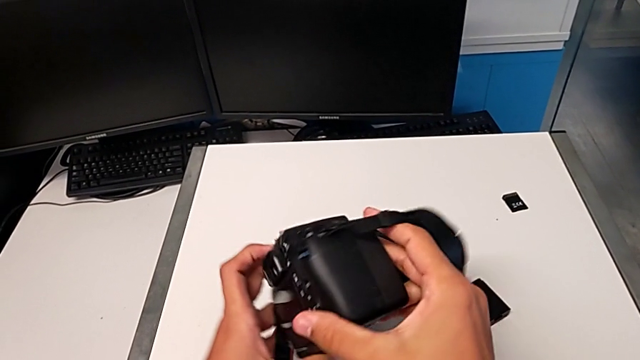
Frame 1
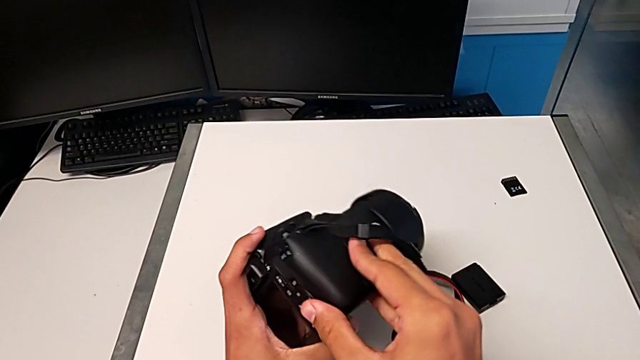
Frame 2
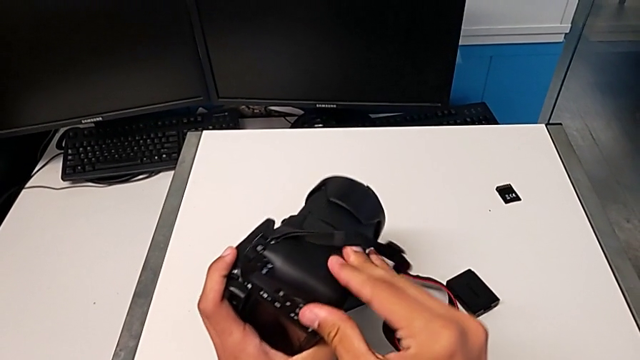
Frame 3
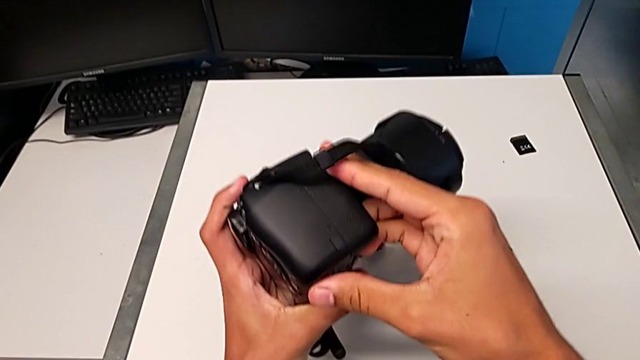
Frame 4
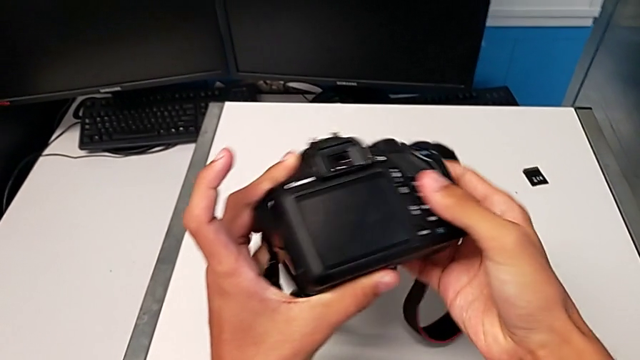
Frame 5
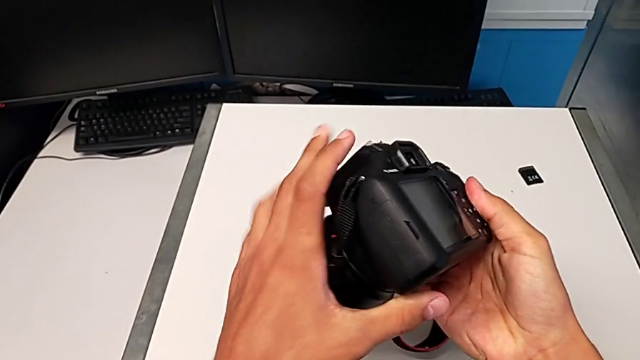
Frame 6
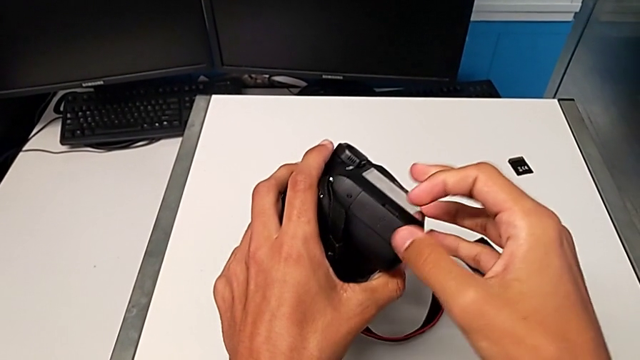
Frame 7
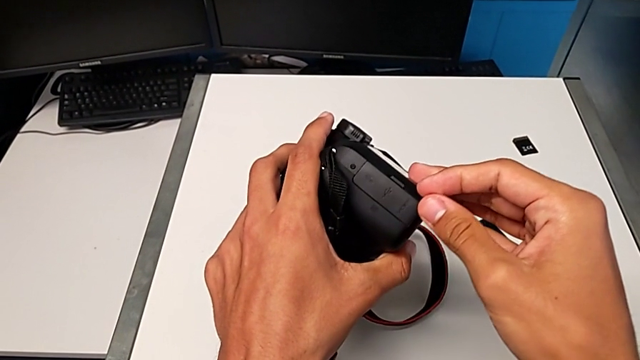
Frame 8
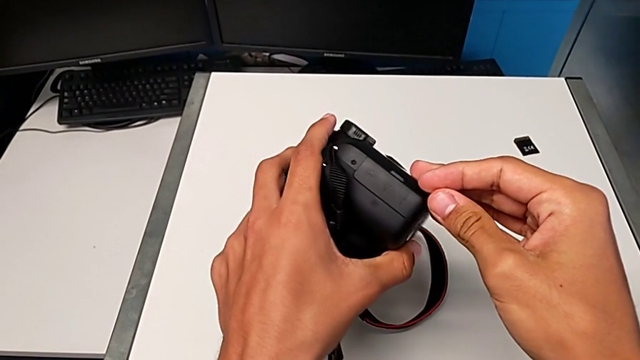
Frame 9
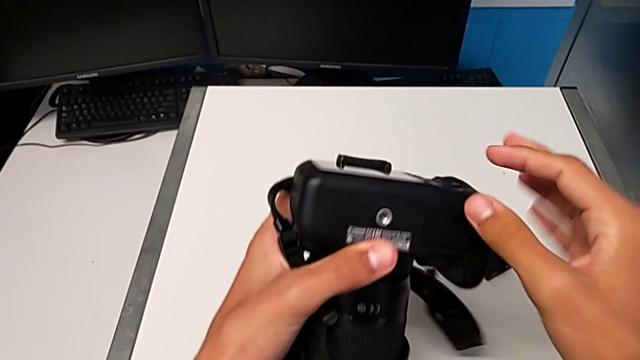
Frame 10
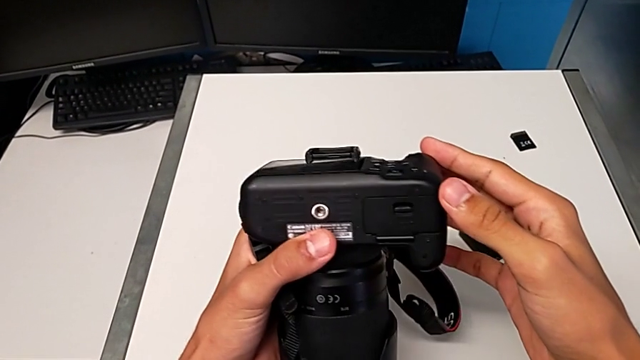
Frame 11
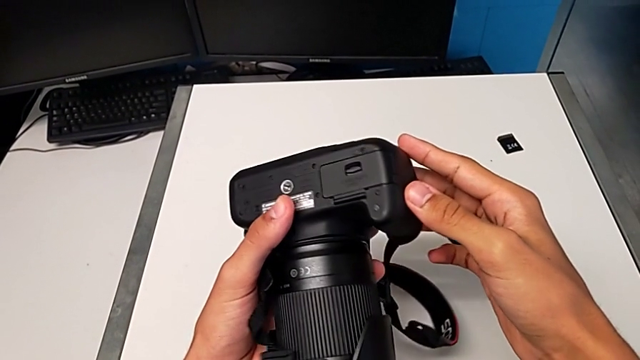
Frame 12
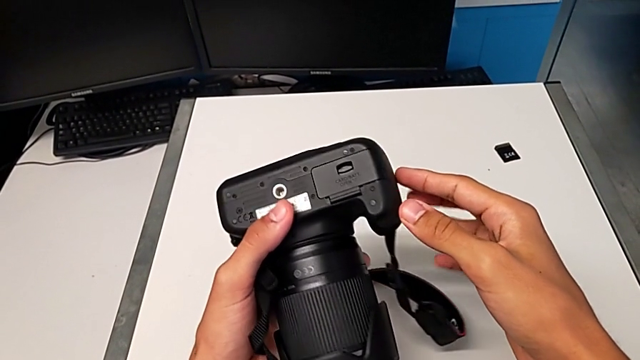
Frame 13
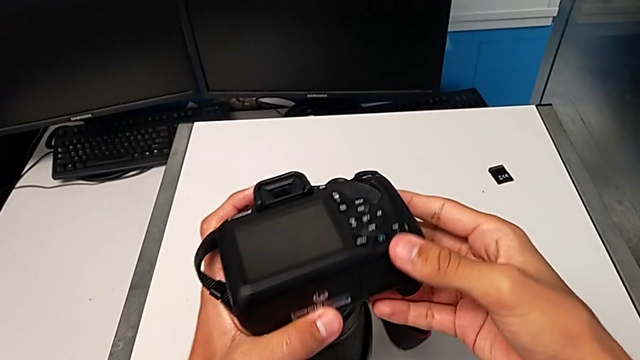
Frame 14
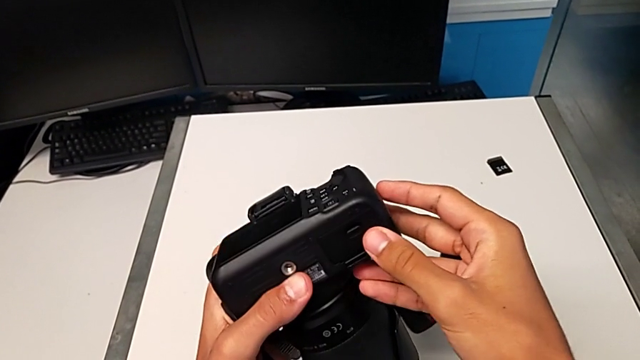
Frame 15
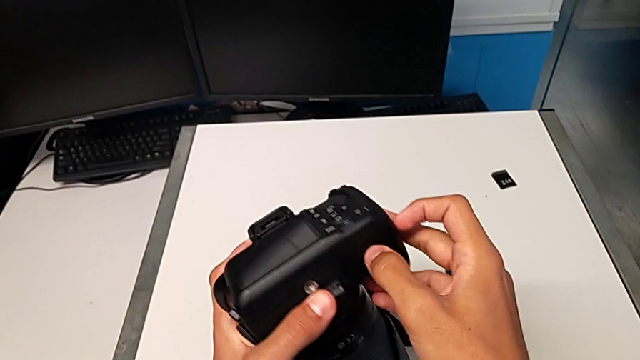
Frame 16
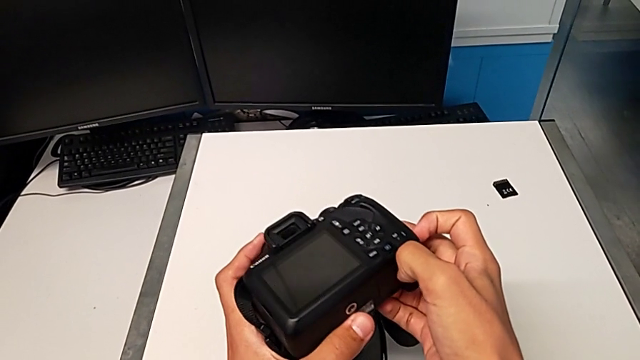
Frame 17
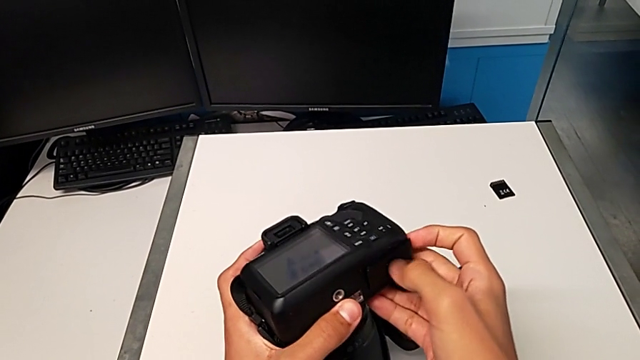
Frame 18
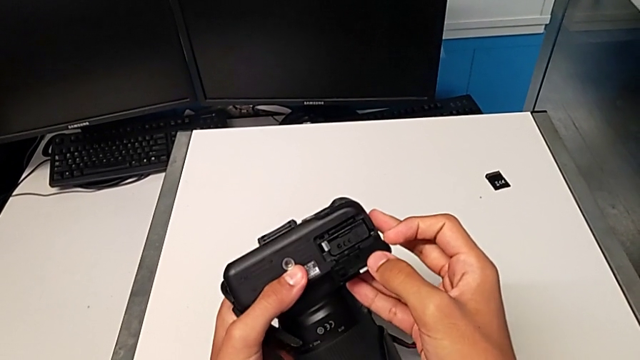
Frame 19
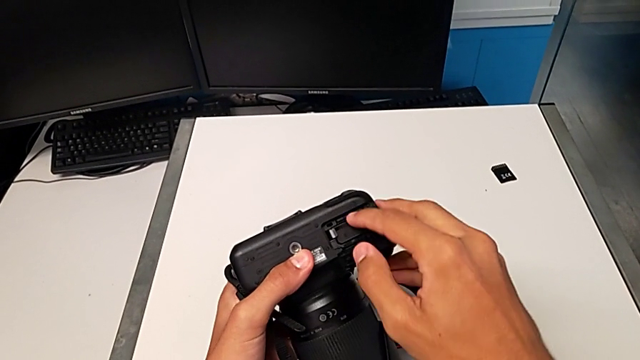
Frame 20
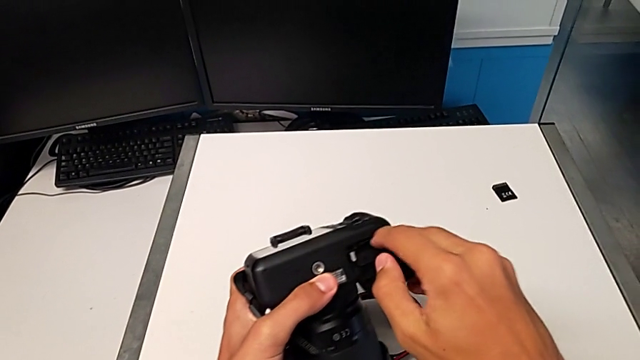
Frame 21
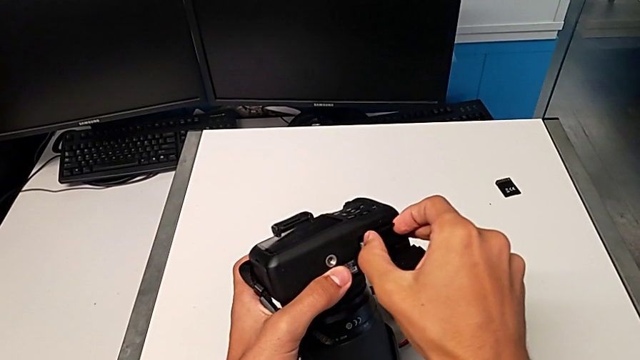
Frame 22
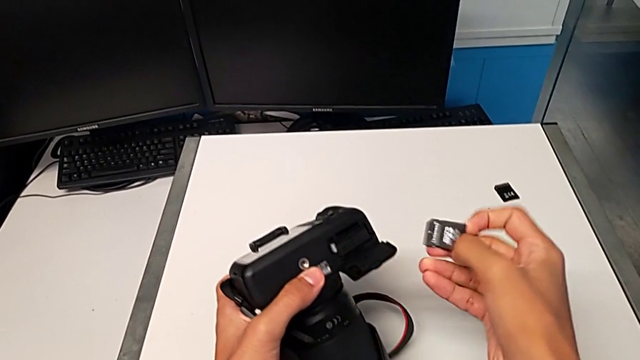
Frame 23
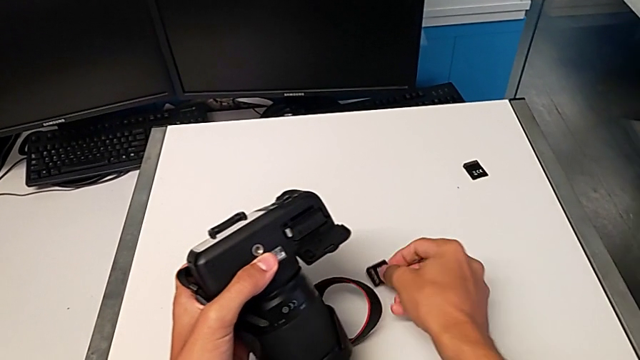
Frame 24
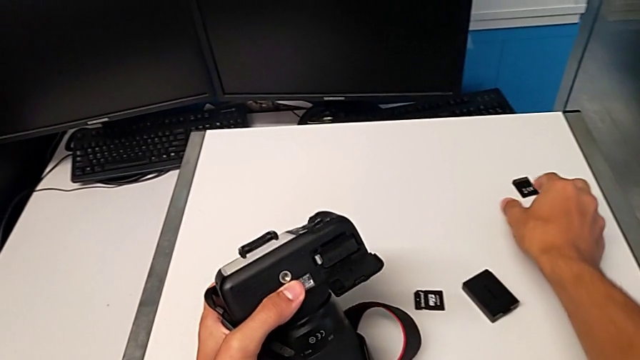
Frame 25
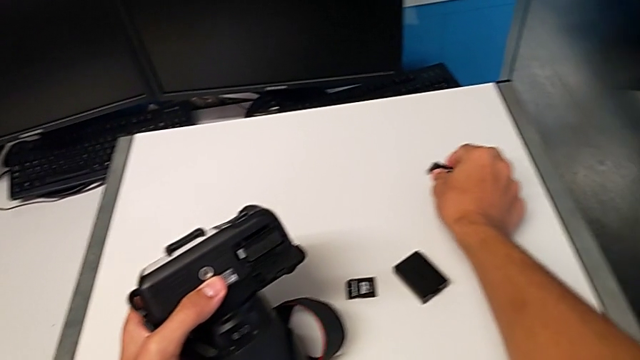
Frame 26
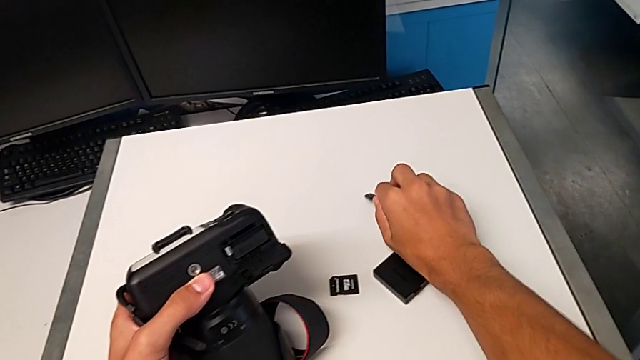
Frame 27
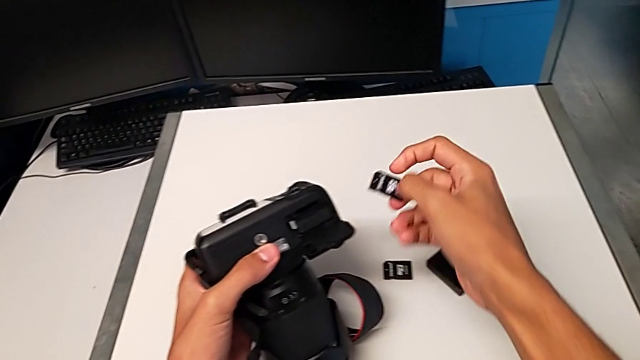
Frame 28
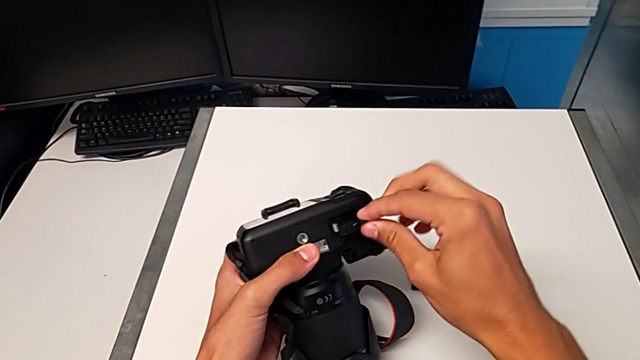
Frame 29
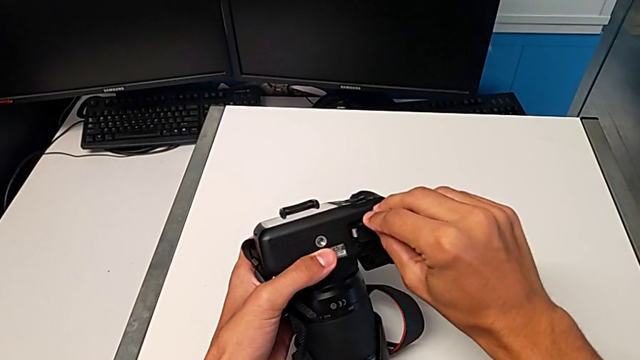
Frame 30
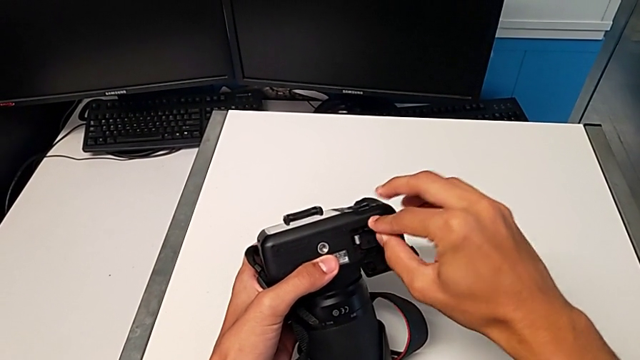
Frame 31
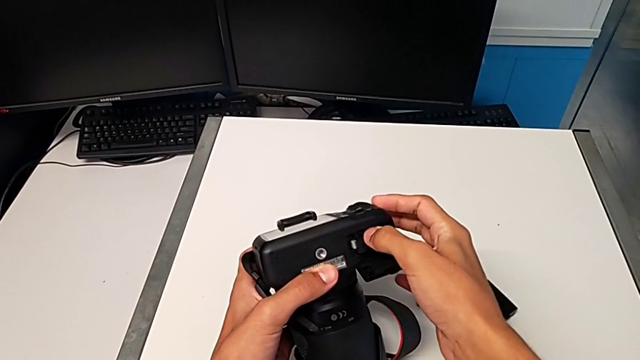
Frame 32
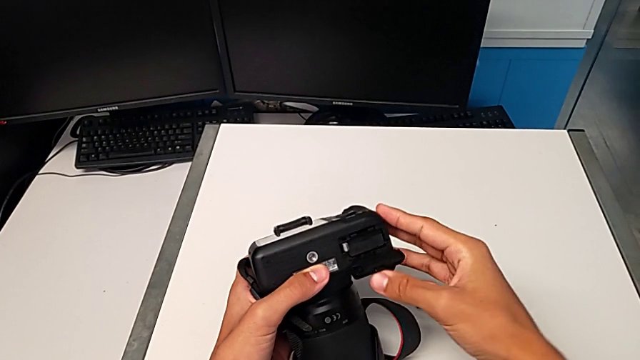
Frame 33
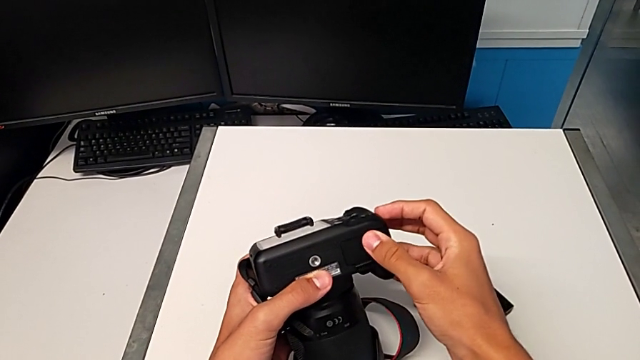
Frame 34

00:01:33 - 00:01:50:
The camera wearer exchanges the micro SD card. They turn the DSLR and wrongly inspect it twice, not knowing where the SD card is. They grab the release button, push it, open the battery door, withdraw the old SD card, place it, lift the new SD card, insert it, close the new SD slot and close the battery door.
